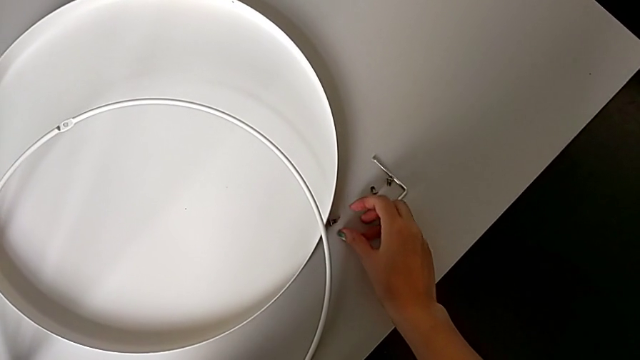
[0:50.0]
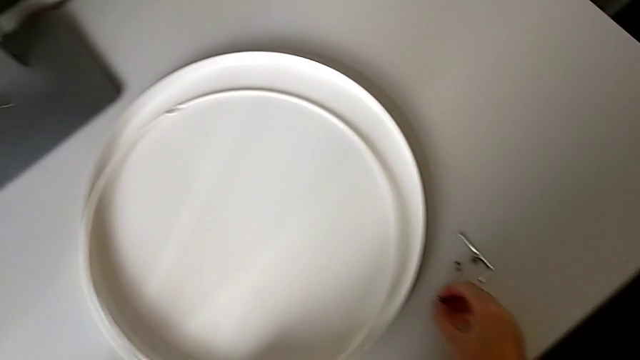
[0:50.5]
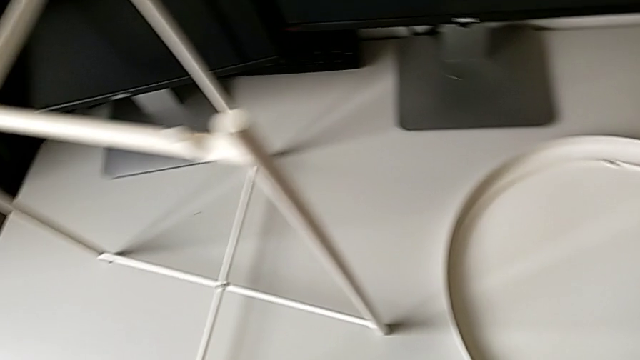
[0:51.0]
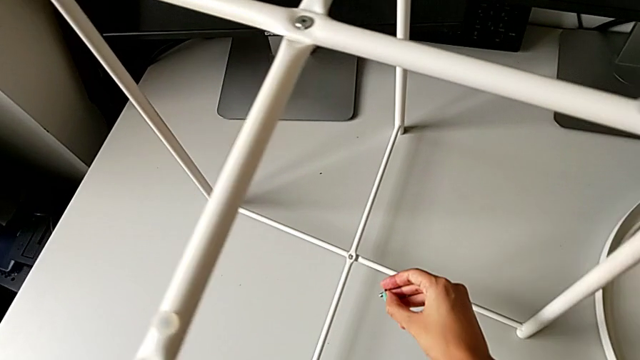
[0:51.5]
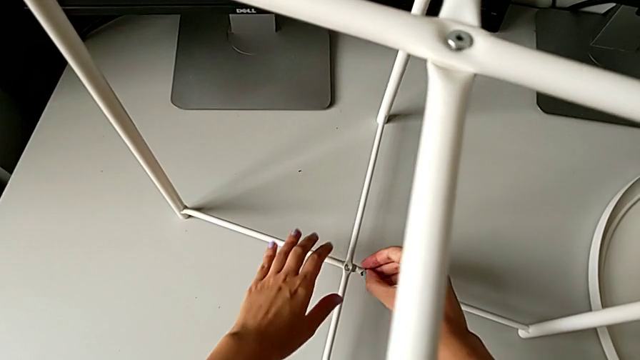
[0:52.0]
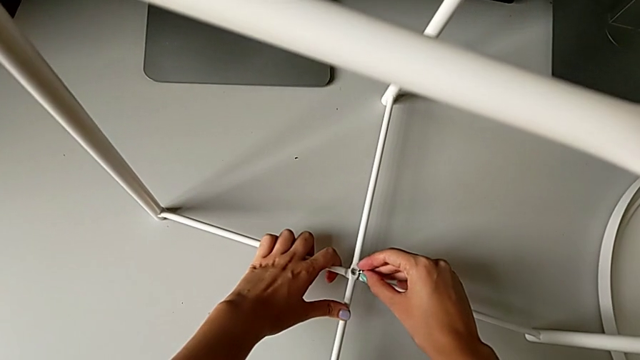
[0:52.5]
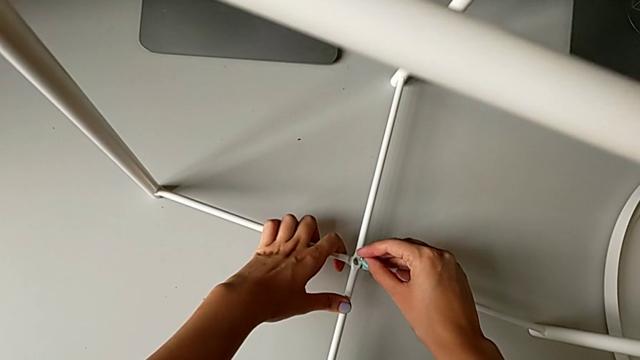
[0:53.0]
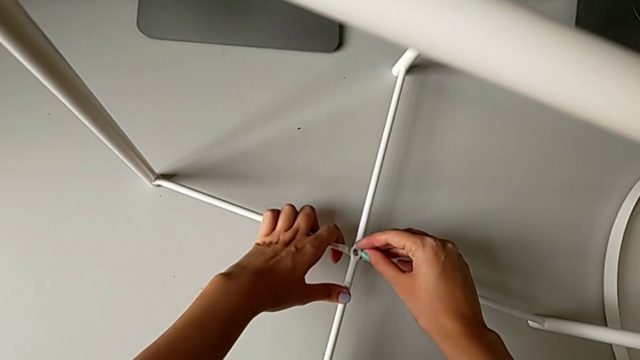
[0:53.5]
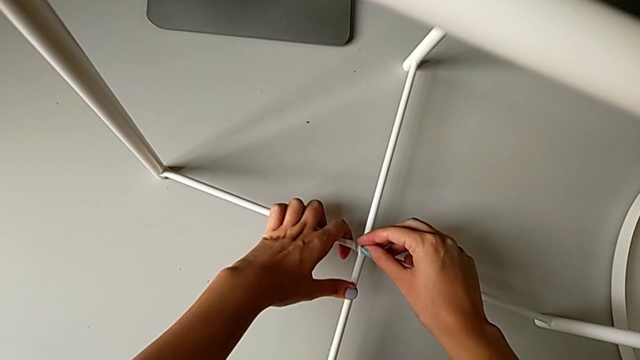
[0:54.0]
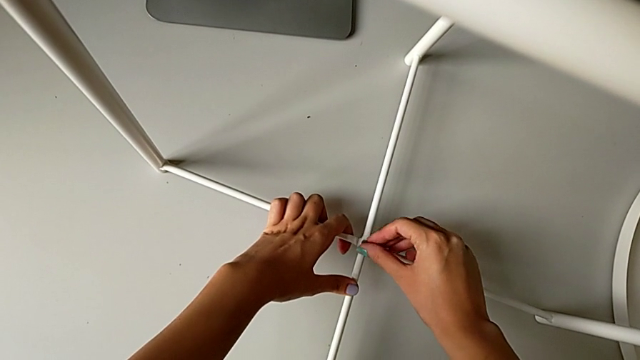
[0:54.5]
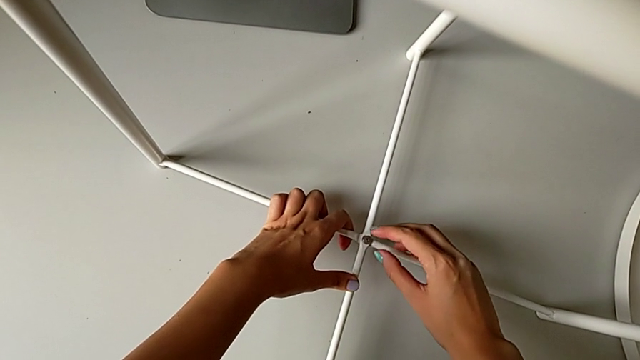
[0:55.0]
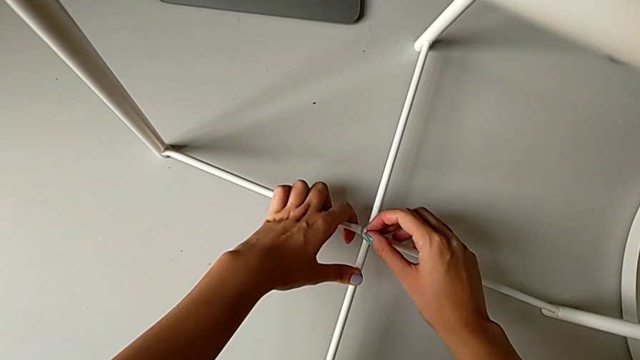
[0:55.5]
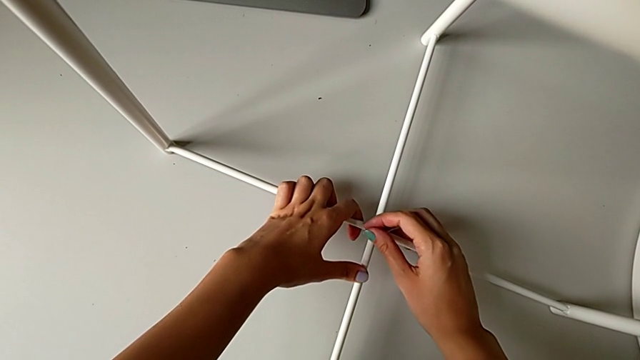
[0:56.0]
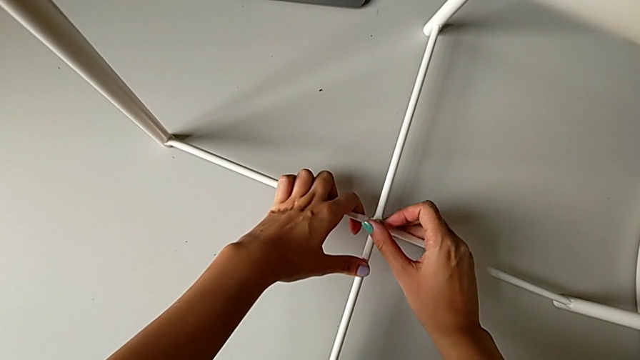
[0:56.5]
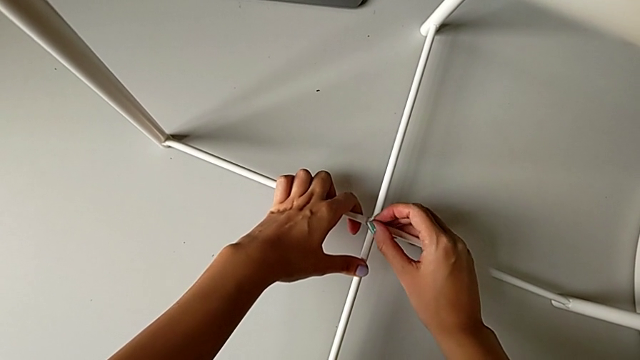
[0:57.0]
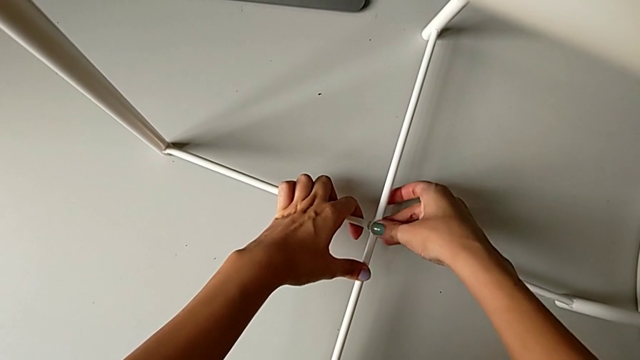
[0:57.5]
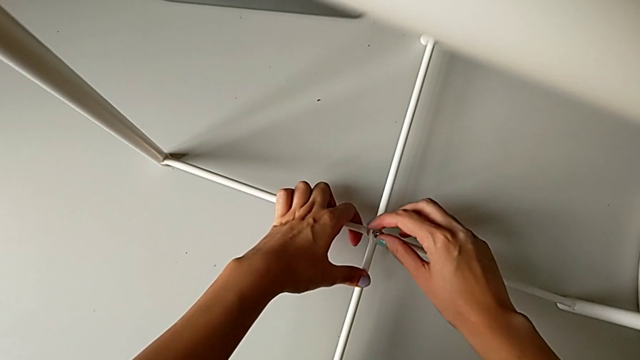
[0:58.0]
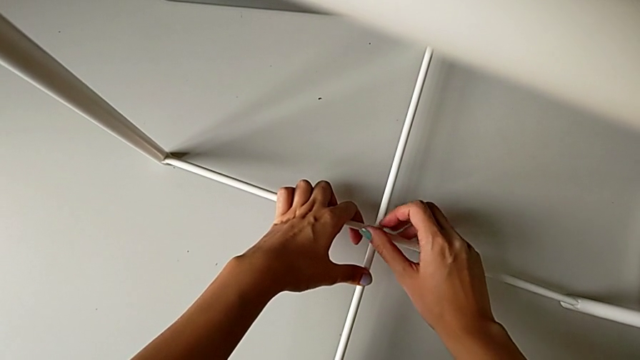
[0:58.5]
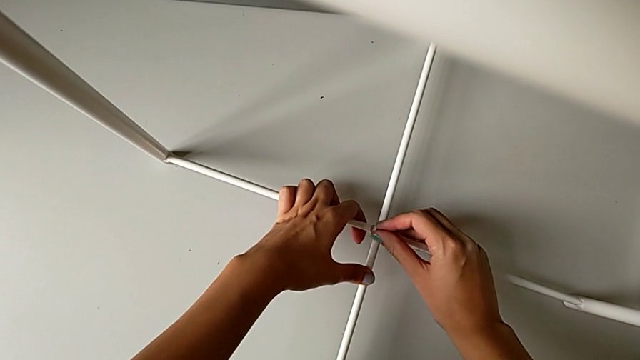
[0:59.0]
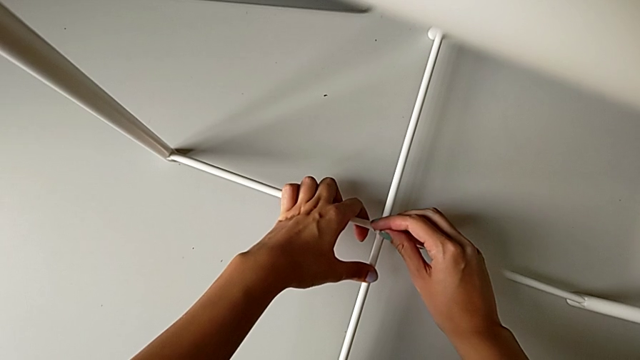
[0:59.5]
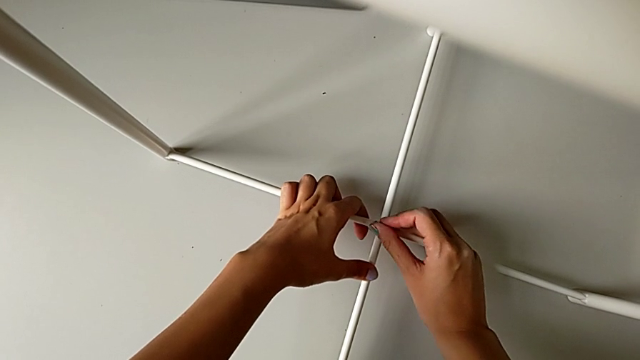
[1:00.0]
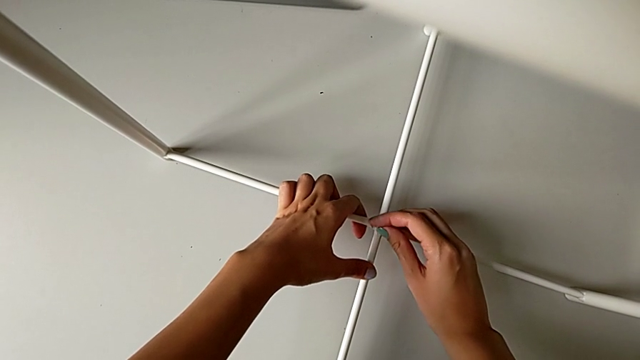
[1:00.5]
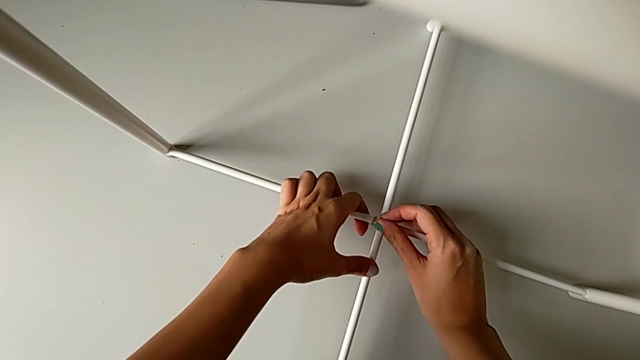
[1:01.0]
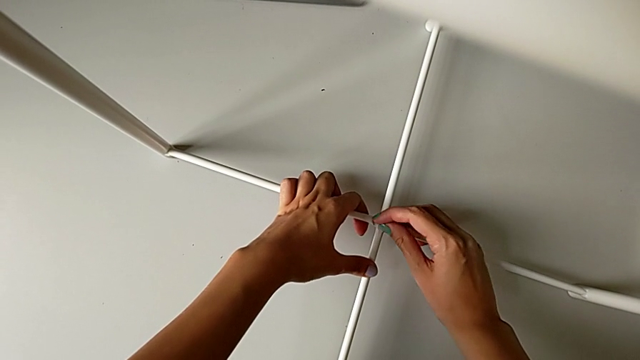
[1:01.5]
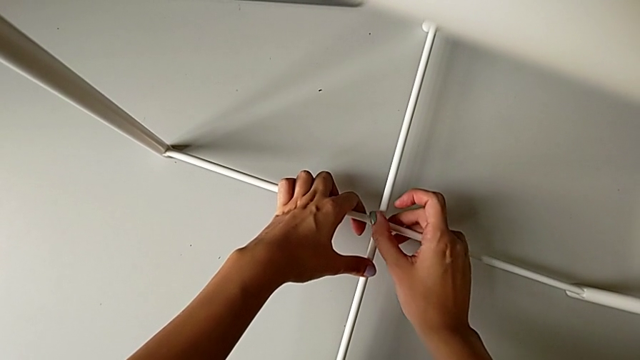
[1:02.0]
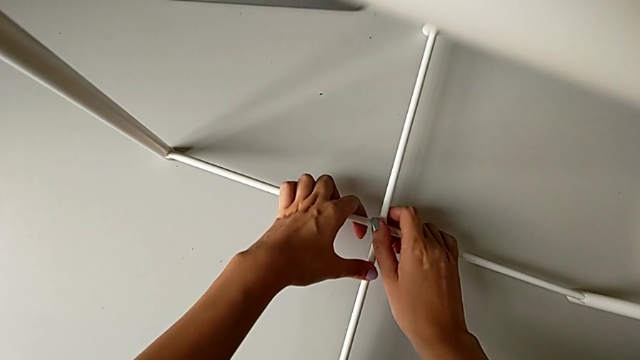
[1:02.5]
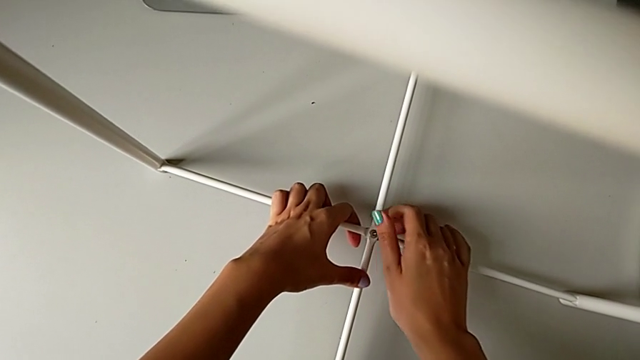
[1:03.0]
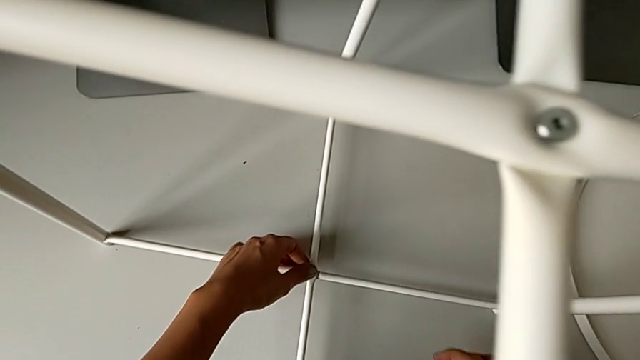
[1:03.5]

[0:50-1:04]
The camera wearer is screwing the bottom hex socket head into the base. They grab the hex socket head, align the leg, insert the hex socket head and screw it.

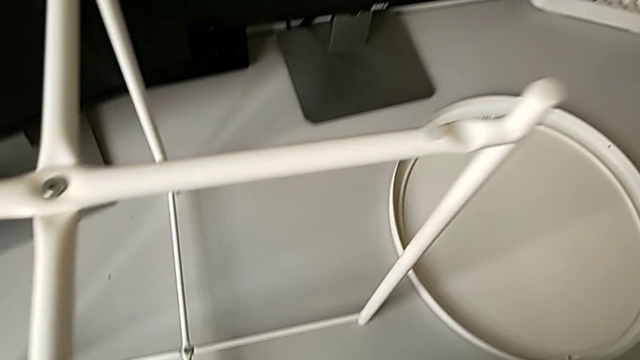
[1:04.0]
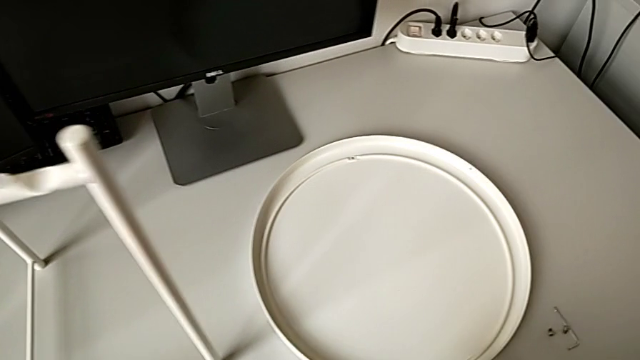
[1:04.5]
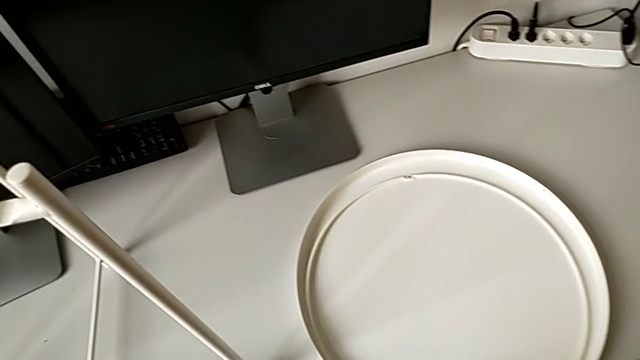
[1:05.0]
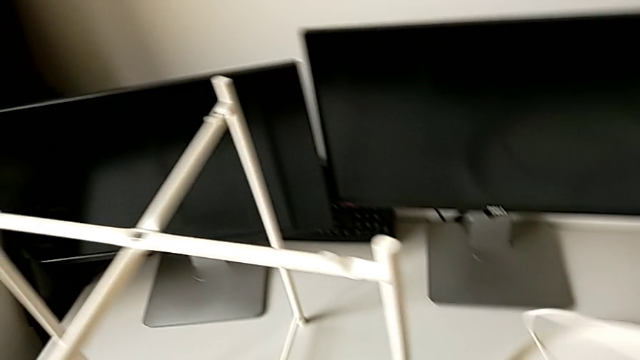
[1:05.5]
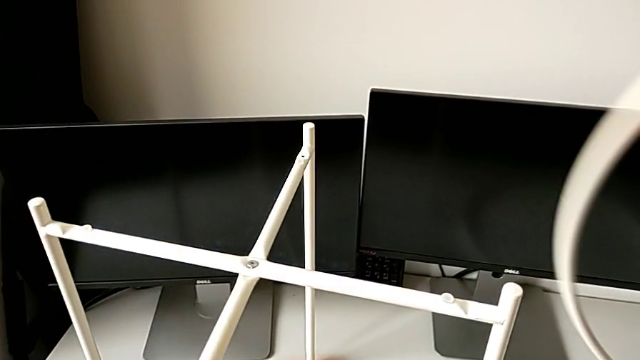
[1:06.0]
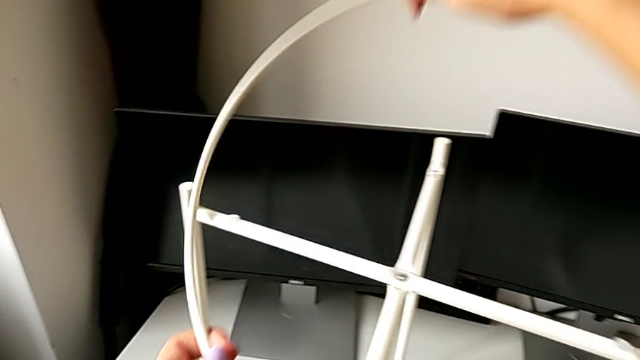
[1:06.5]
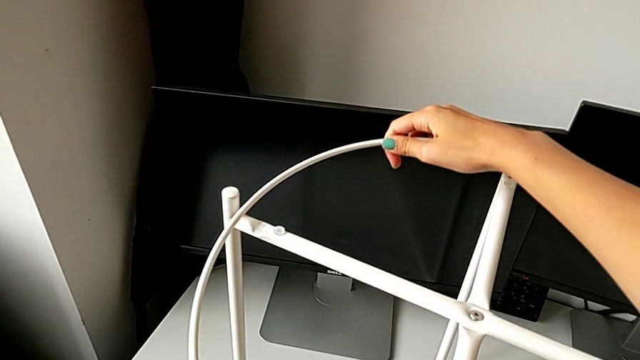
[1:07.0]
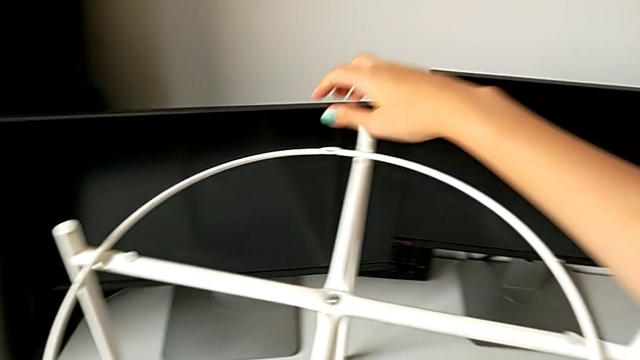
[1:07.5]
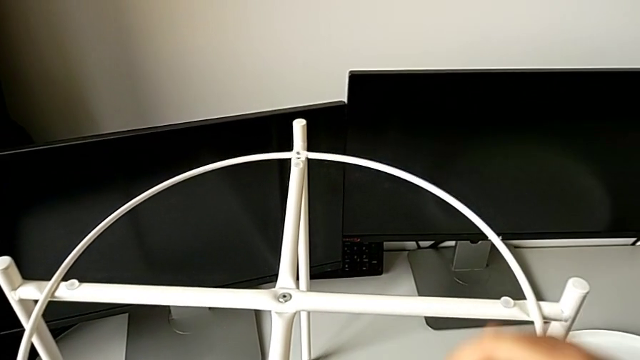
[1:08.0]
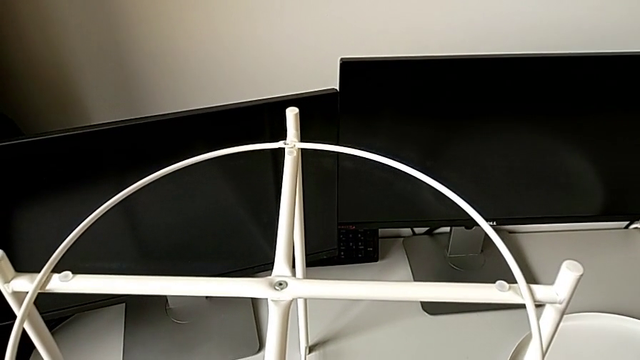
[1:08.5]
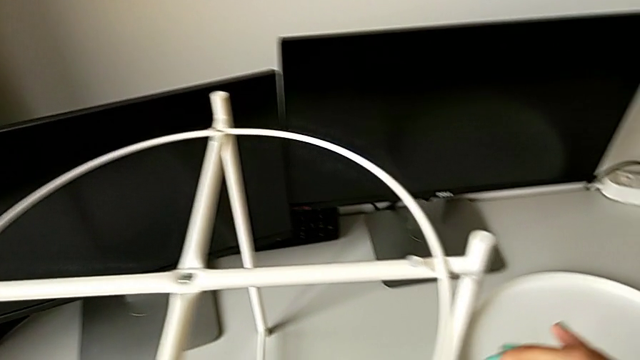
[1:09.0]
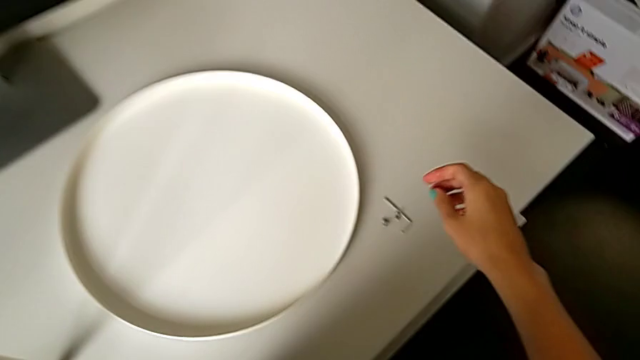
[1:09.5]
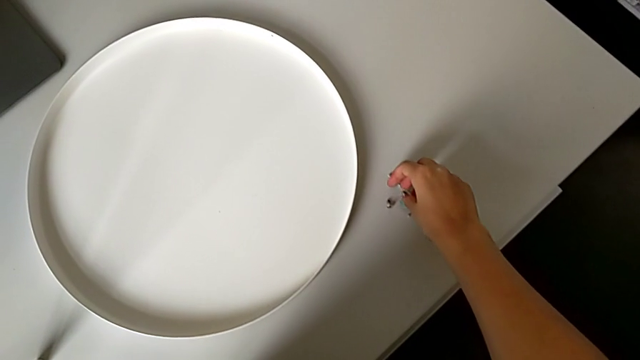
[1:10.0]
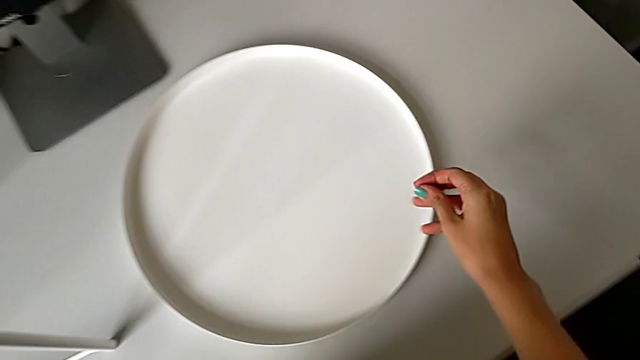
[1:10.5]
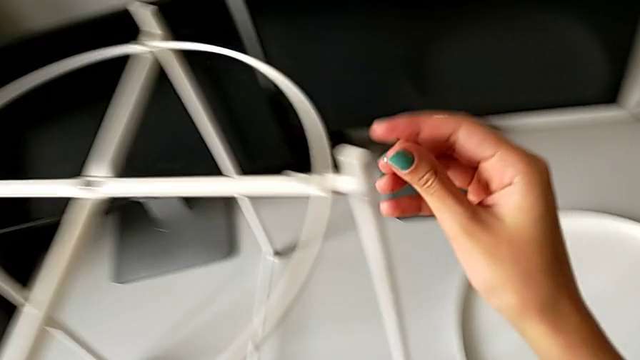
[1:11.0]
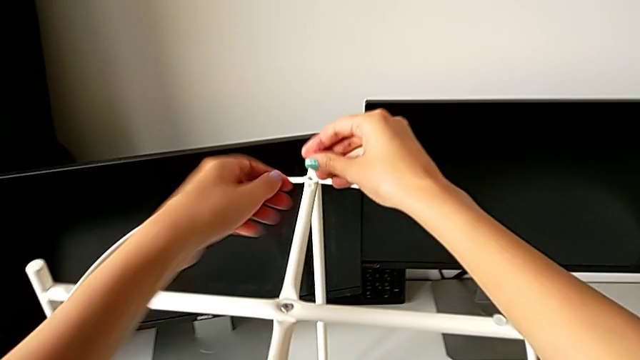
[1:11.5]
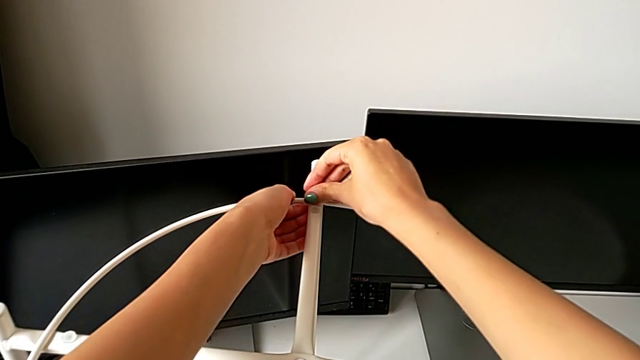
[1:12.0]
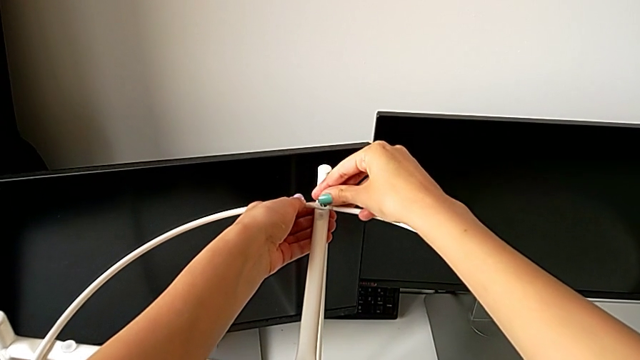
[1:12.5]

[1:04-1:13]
The camera wearer is screwing the circle into place. They grab the circle, place it, grab the hex socket head and insert it.
